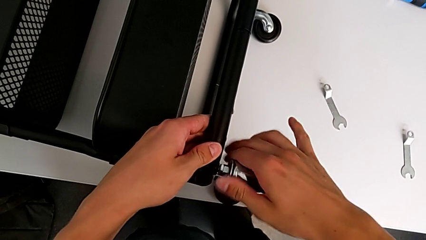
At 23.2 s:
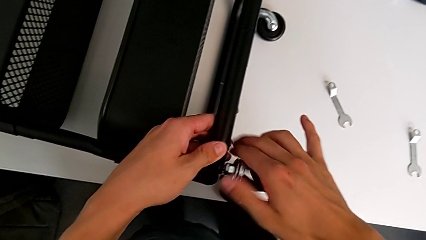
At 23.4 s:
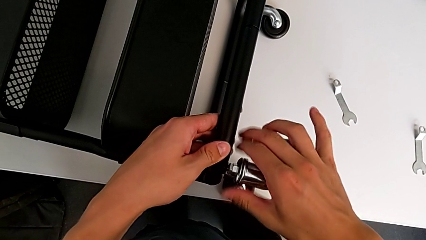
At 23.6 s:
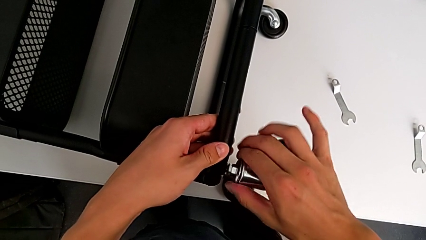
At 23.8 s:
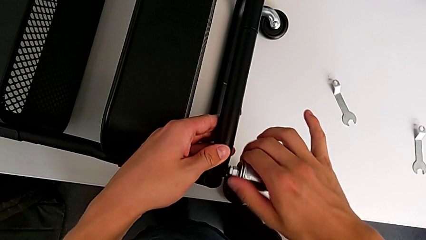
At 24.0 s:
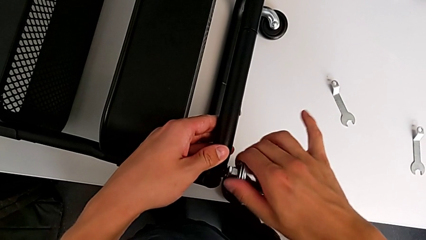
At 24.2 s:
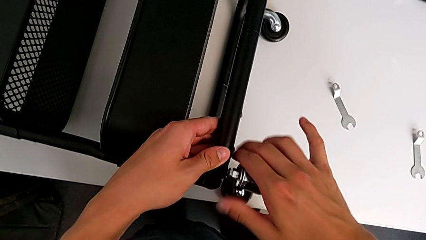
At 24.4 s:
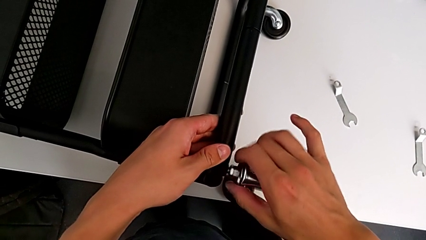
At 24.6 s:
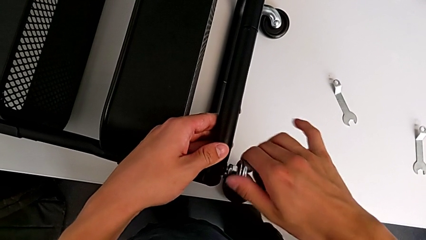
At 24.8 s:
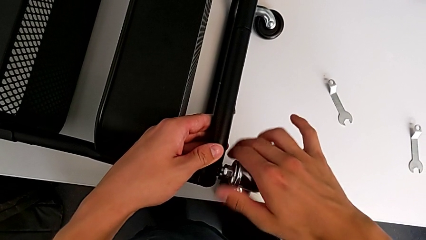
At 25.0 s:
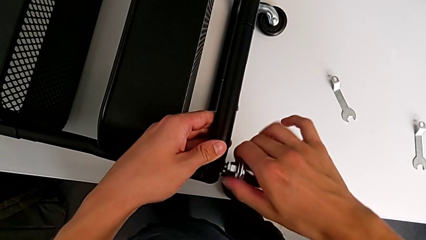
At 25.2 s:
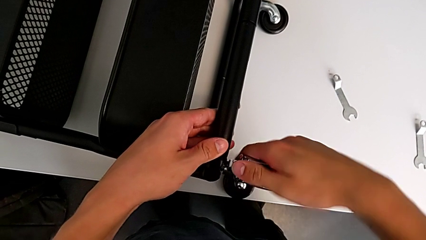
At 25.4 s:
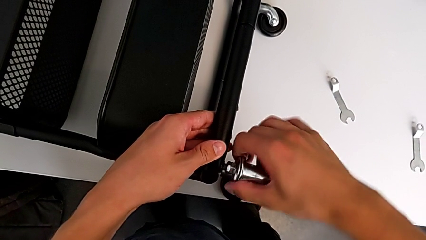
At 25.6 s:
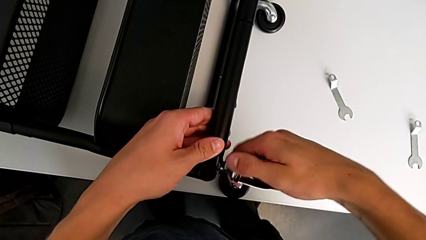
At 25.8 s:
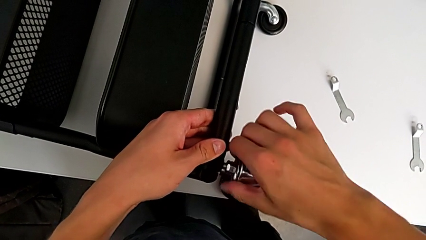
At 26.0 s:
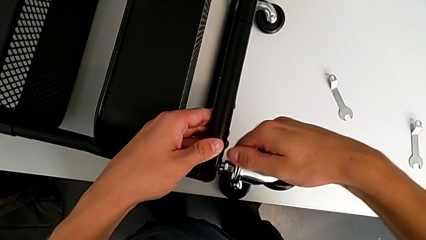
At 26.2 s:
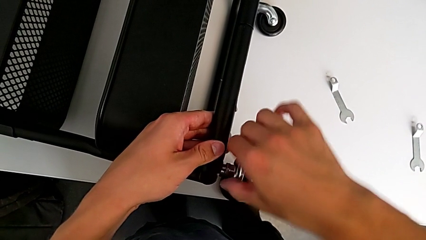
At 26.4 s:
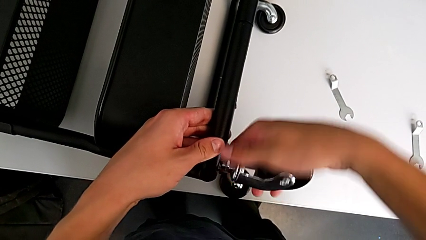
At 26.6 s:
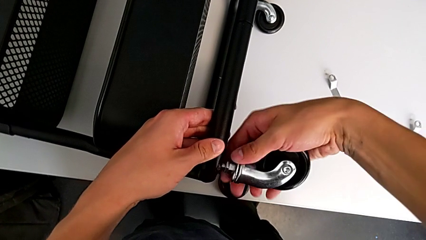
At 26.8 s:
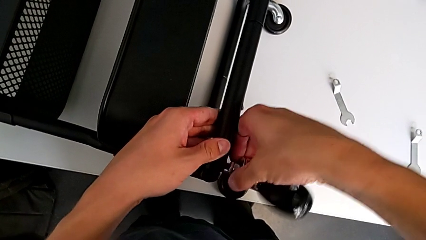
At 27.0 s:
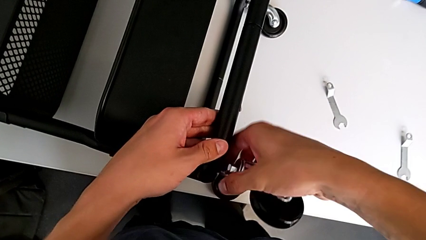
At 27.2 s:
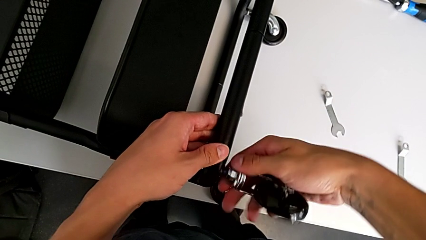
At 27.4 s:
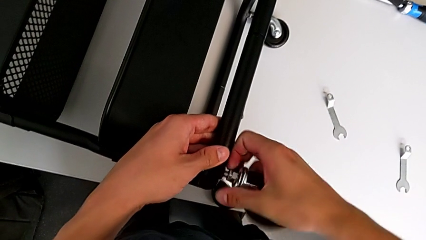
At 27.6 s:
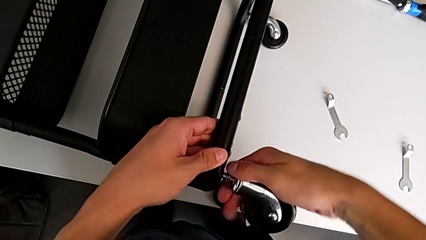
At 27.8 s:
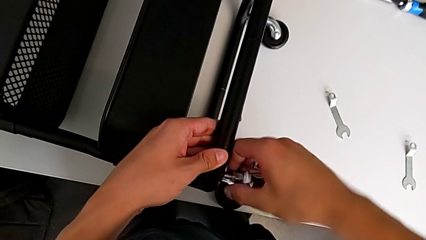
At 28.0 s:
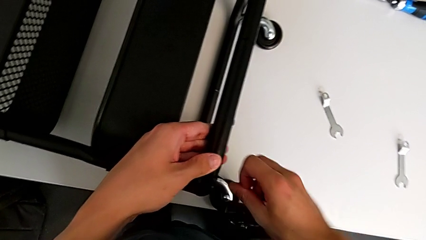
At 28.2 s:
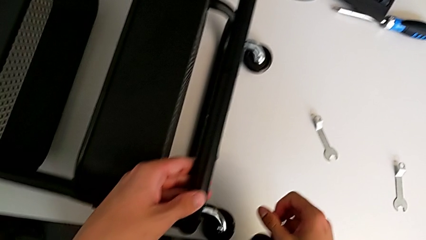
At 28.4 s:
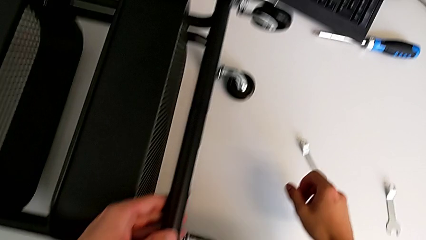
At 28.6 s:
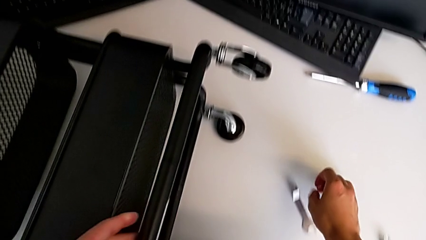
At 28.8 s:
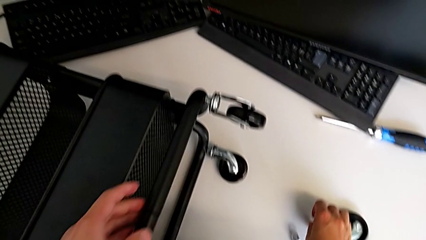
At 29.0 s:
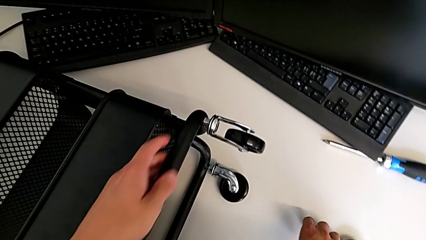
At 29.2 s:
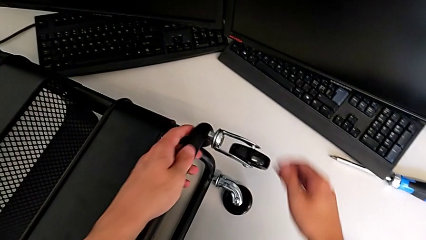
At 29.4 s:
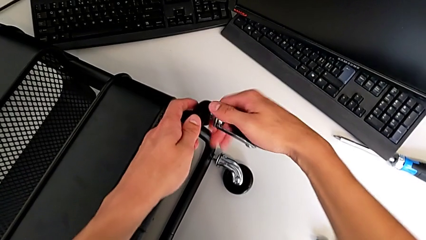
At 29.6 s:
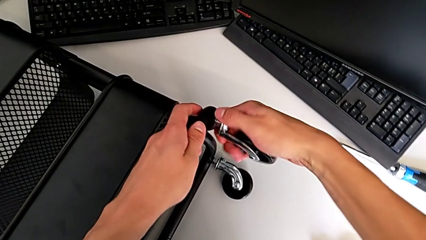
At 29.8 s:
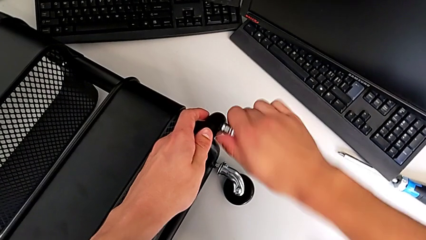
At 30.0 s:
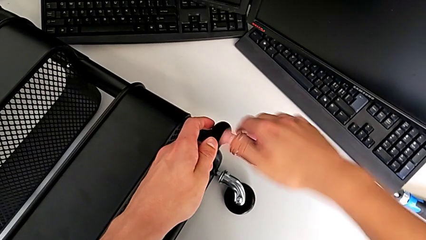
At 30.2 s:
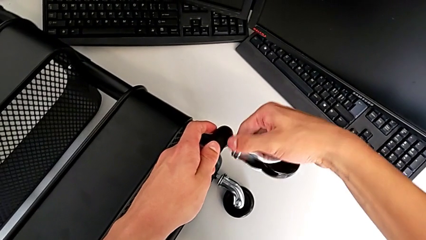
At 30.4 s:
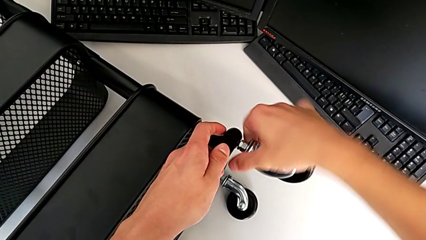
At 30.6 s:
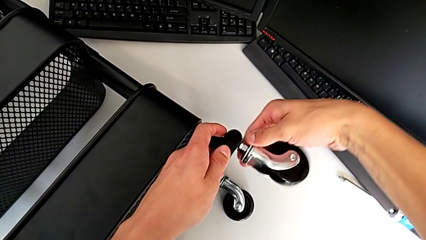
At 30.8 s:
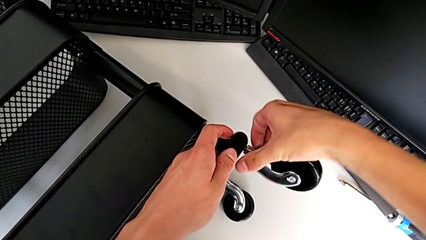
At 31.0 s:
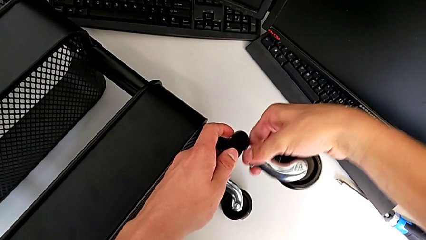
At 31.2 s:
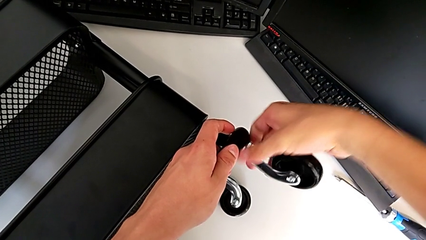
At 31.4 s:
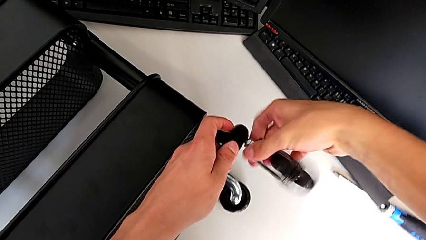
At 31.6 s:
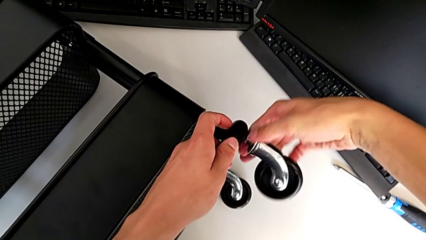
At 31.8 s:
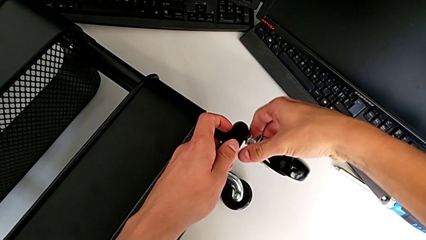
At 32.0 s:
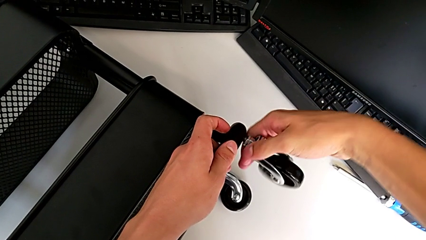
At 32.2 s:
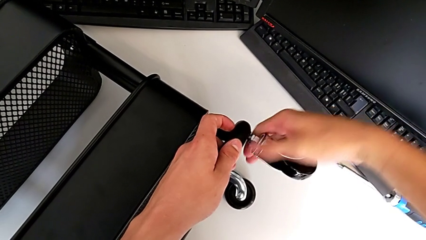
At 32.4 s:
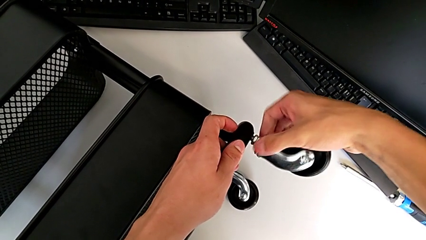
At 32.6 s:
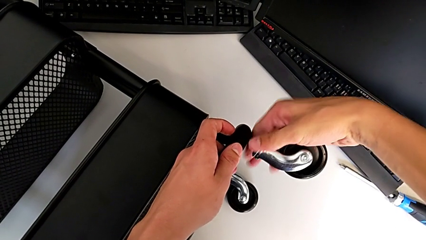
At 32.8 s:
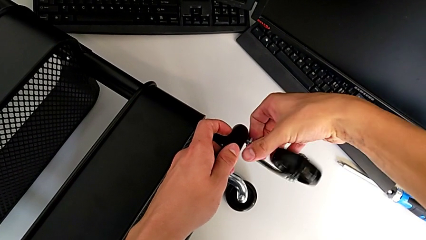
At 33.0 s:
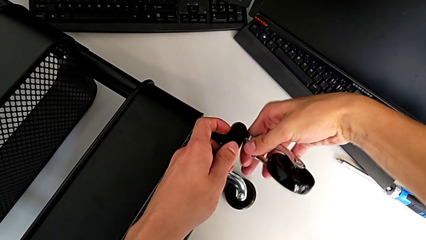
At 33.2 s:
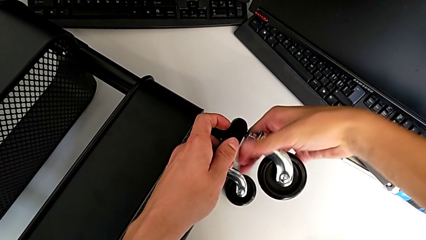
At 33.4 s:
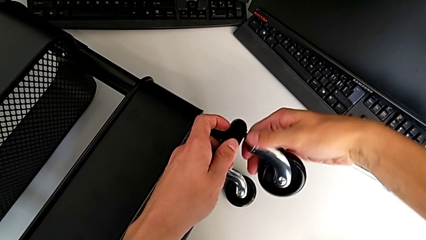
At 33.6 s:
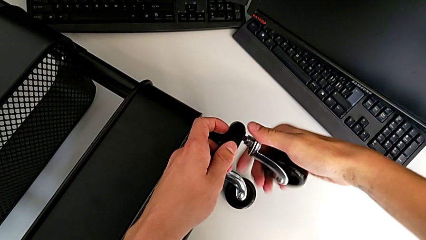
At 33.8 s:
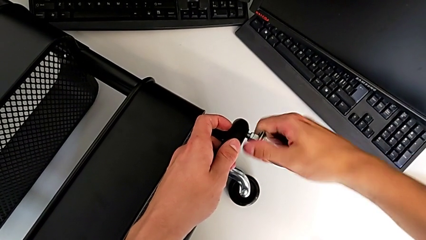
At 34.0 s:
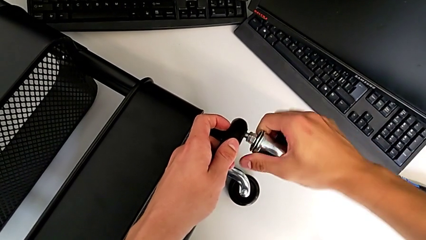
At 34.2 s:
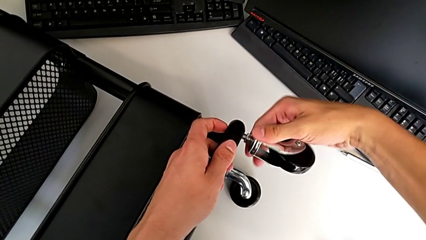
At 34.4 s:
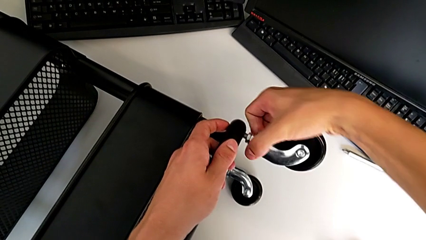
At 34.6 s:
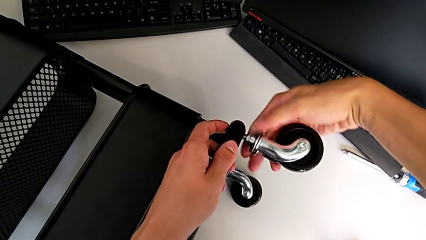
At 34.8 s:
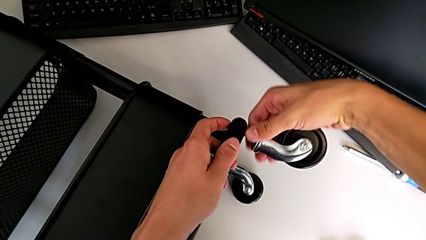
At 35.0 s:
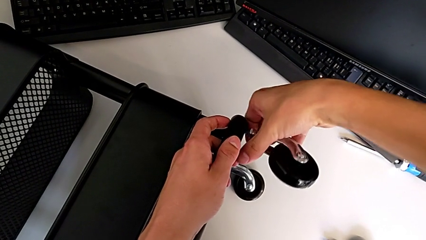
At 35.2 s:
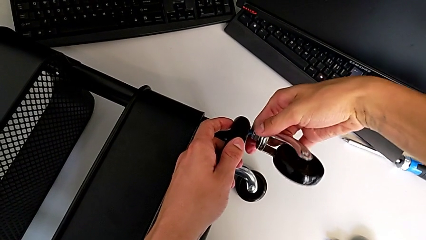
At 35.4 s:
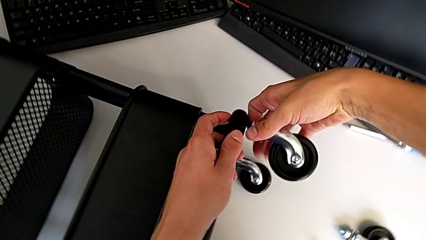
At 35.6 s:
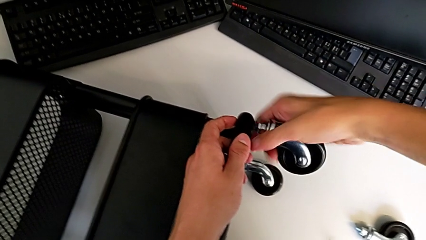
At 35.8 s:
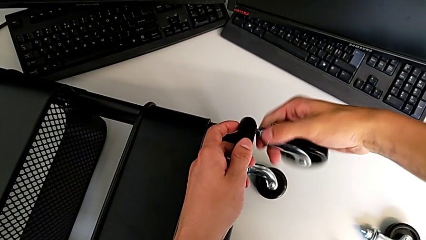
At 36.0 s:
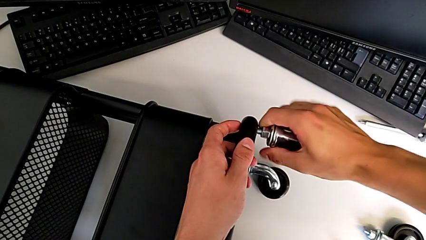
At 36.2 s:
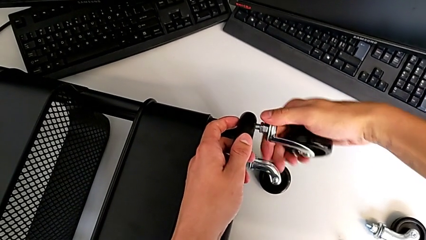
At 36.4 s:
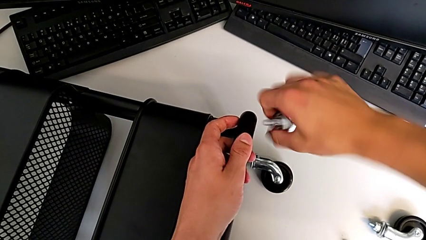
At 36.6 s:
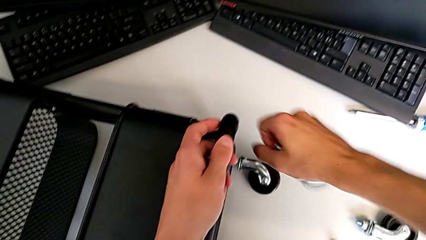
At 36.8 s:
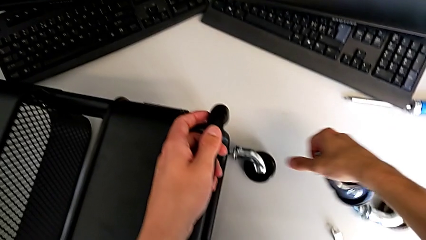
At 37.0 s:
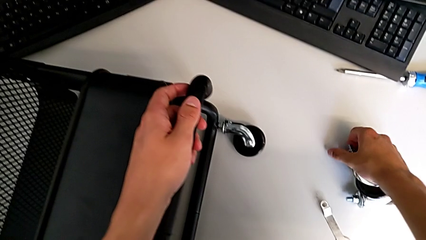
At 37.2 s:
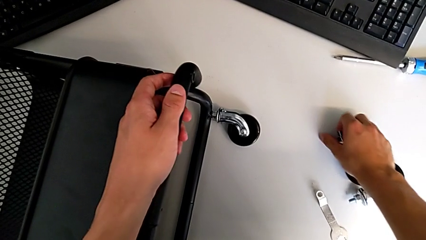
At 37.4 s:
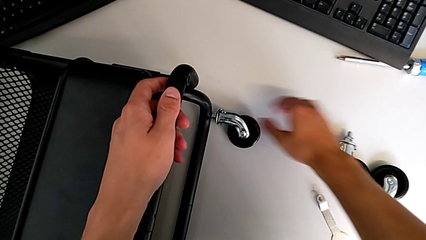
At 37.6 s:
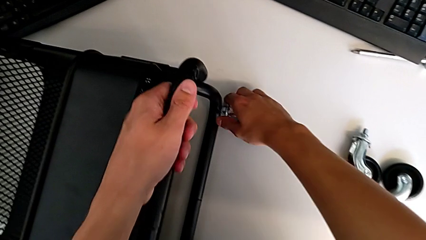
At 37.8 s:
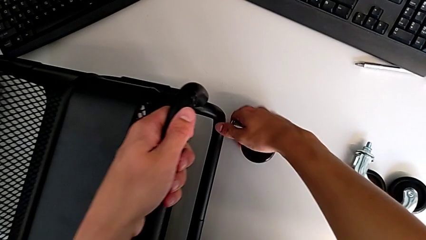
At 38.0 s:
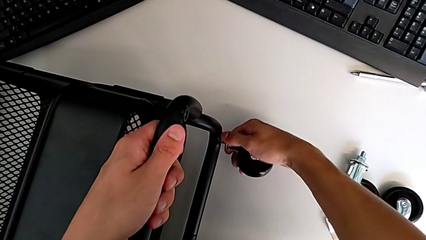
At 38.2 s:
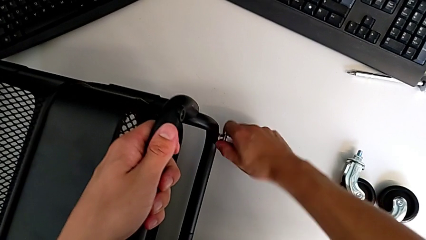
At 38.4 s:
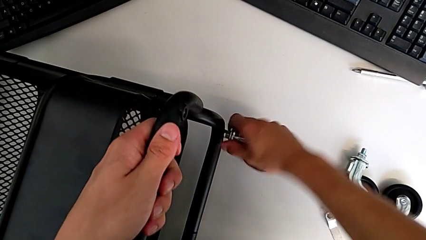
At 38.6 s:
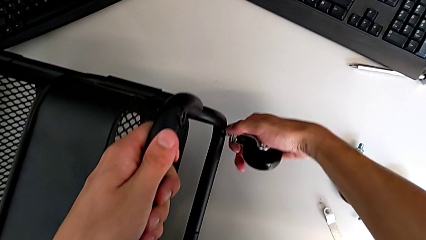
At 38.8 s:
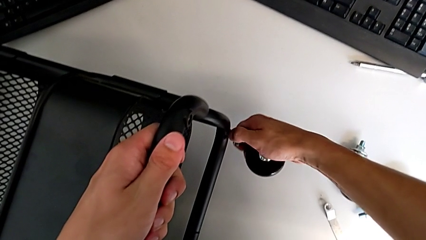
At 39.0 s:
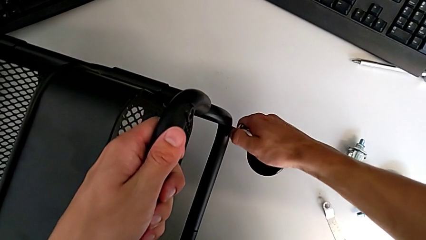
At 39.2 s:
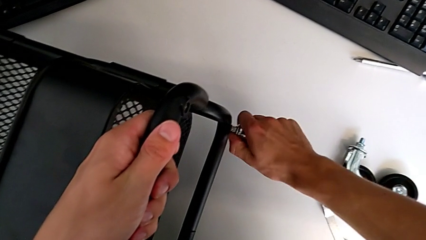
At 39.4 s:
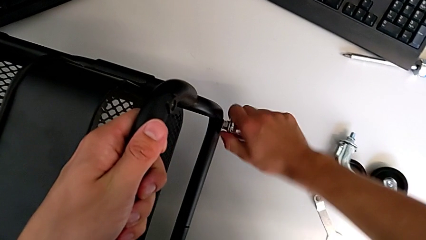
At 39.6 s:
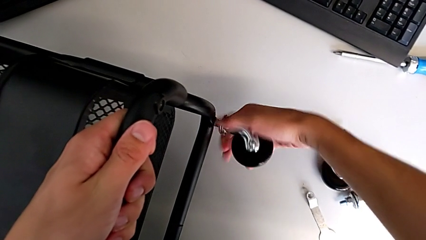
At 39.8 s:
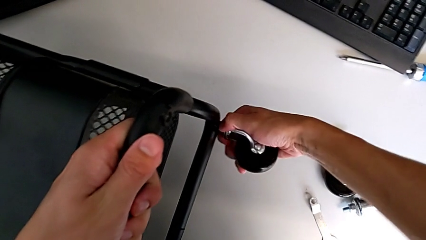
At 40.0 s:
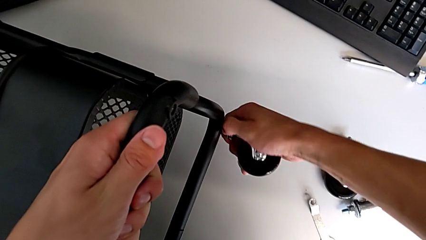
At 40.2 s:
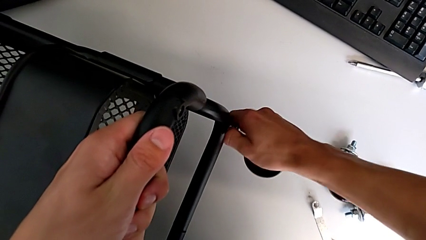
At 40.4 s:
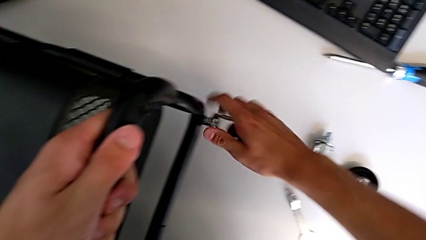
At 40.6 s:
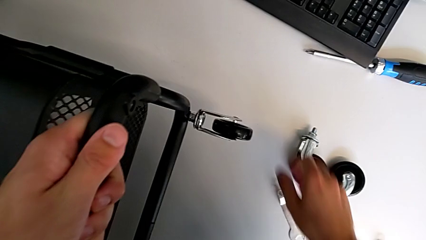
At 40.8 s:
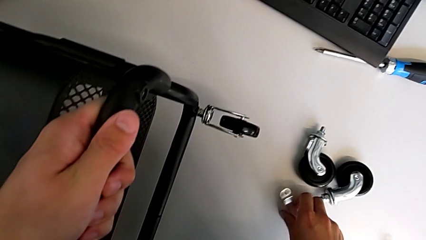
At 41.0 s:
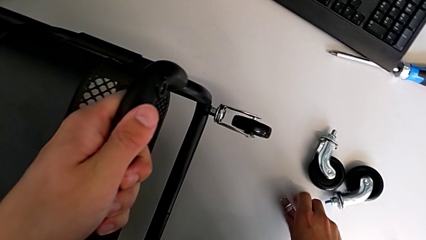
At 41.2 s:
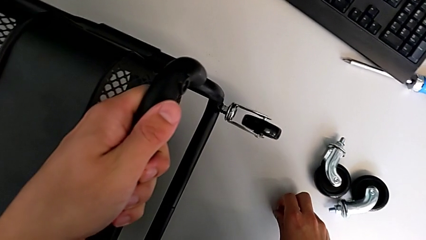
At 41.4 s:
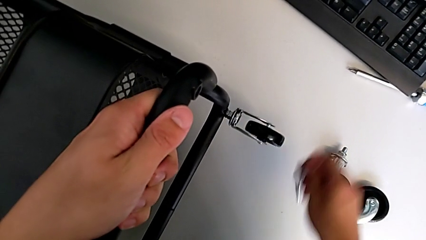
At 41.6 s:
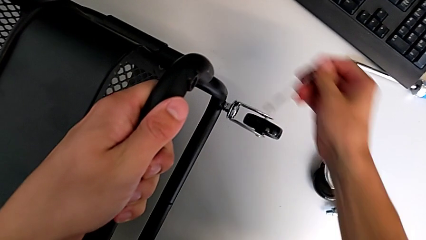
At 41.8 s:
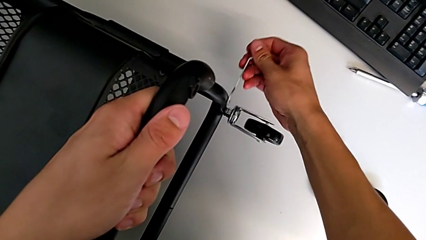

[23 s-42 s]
The camera wearer is disassembling all four wheels from the furniture. They disassemble the first wheel, place it, grab the second wheel, disassemble it, place it, grab the third wheel and grab the hexagonal wrench.
